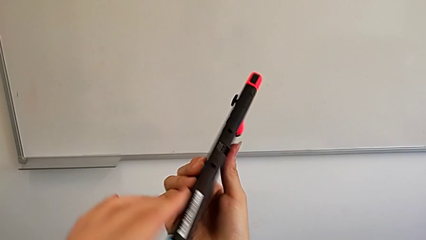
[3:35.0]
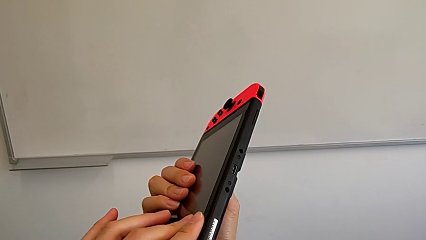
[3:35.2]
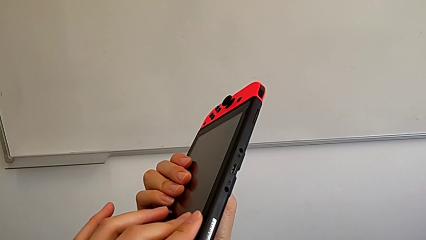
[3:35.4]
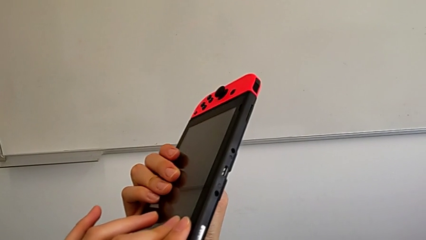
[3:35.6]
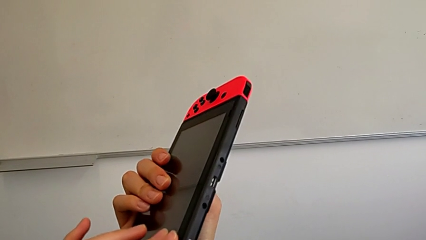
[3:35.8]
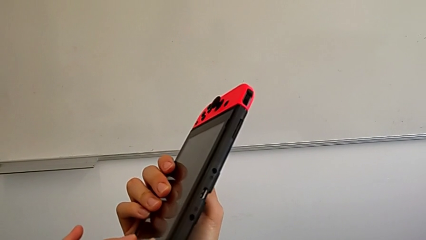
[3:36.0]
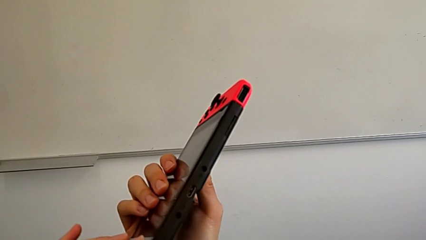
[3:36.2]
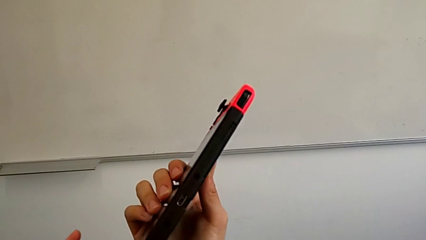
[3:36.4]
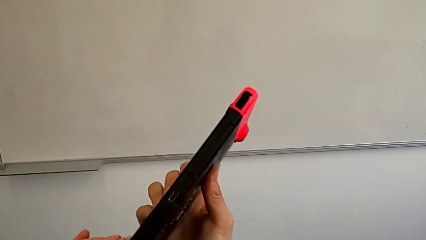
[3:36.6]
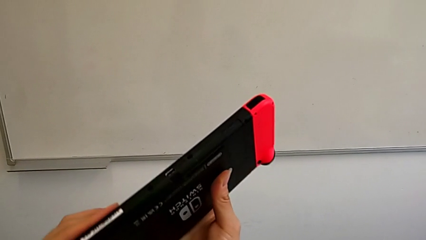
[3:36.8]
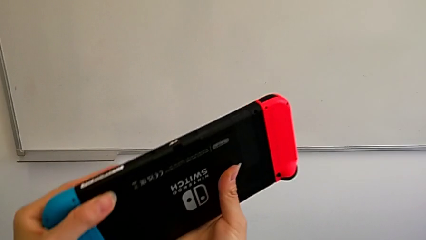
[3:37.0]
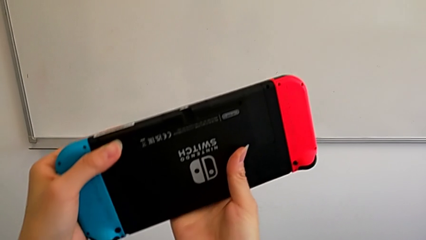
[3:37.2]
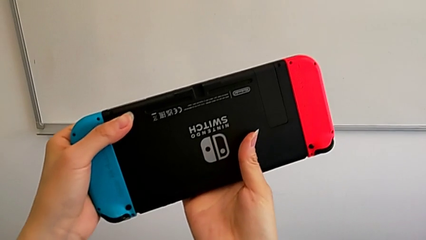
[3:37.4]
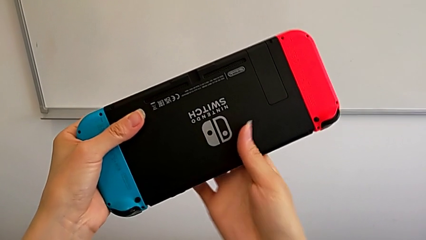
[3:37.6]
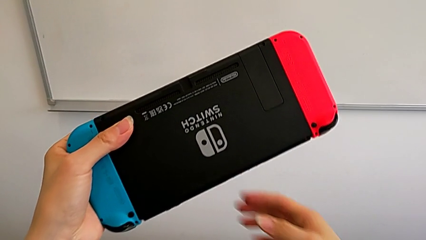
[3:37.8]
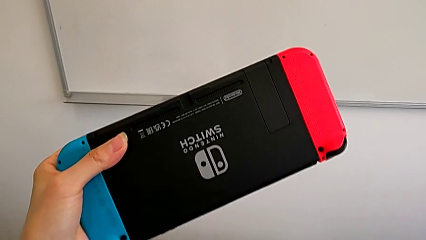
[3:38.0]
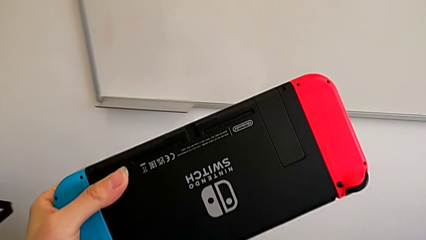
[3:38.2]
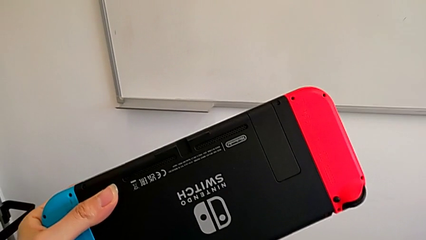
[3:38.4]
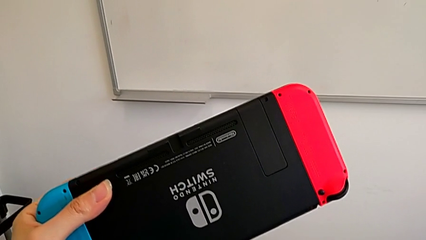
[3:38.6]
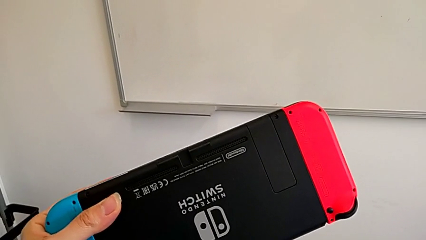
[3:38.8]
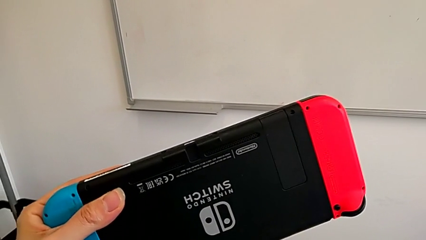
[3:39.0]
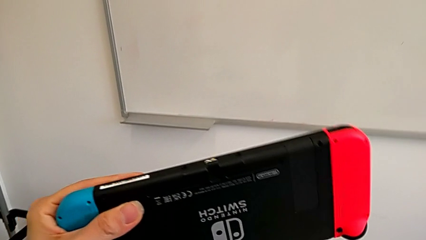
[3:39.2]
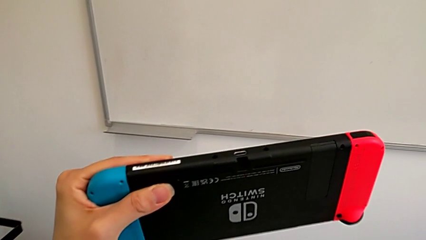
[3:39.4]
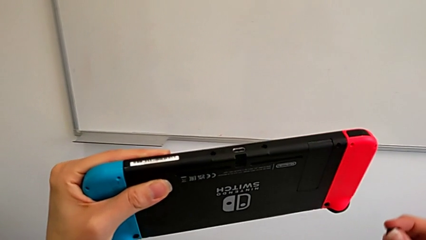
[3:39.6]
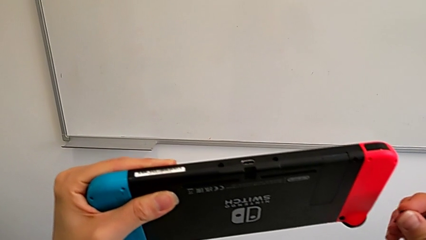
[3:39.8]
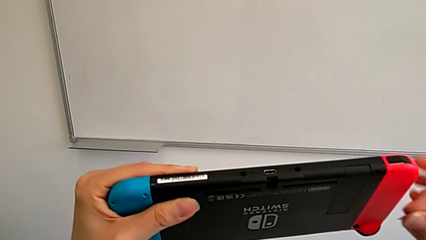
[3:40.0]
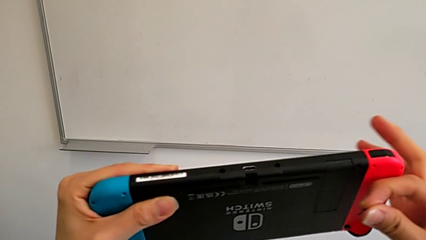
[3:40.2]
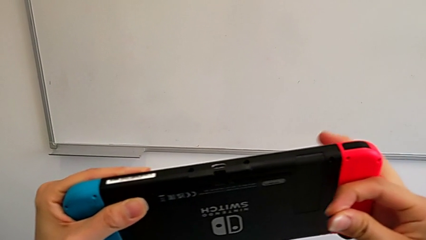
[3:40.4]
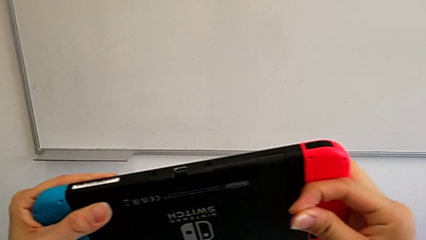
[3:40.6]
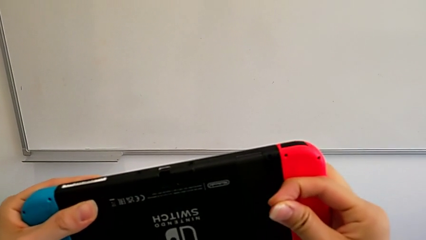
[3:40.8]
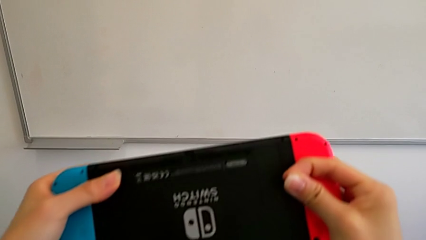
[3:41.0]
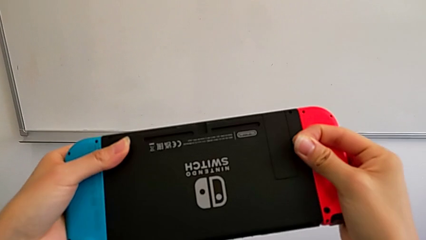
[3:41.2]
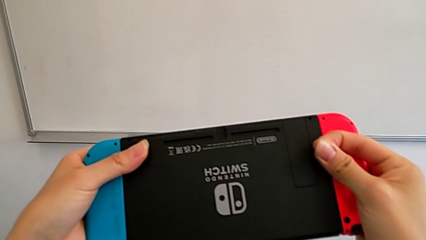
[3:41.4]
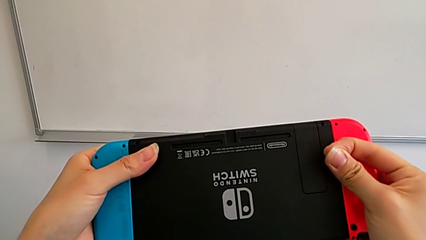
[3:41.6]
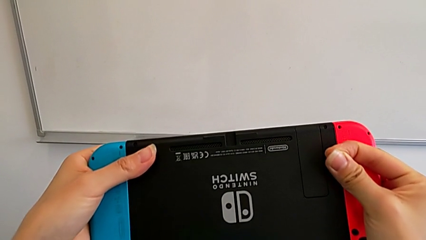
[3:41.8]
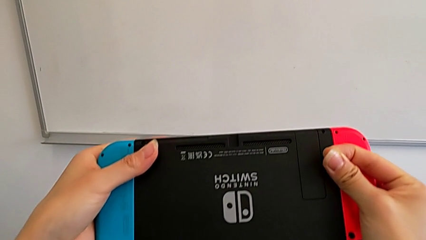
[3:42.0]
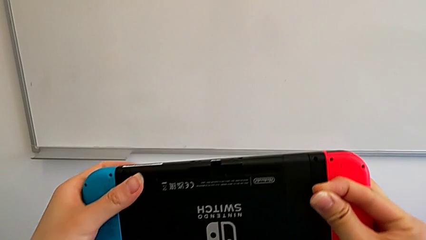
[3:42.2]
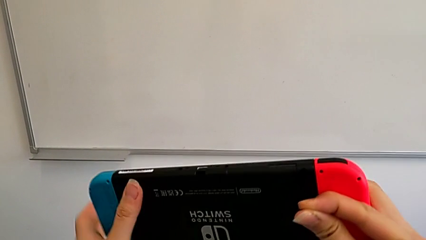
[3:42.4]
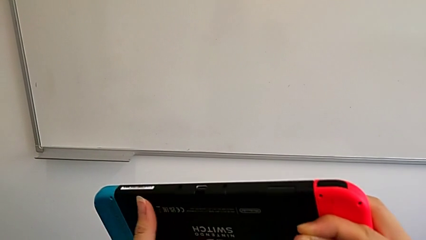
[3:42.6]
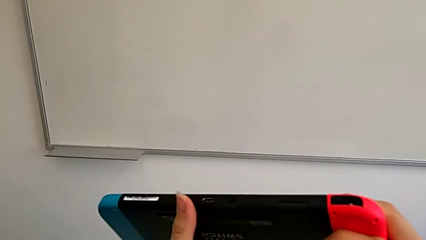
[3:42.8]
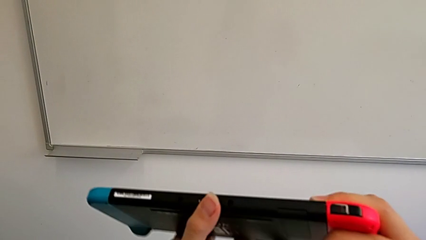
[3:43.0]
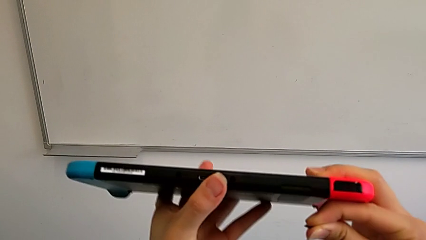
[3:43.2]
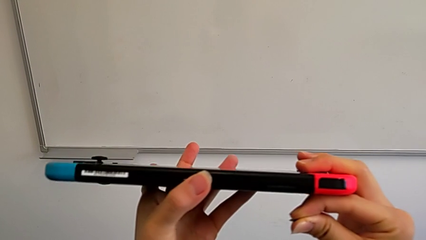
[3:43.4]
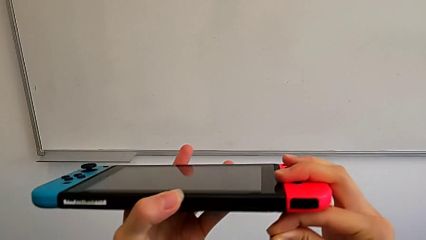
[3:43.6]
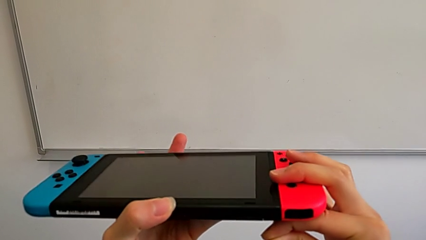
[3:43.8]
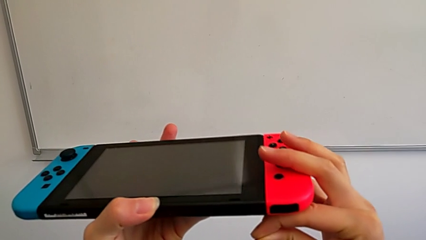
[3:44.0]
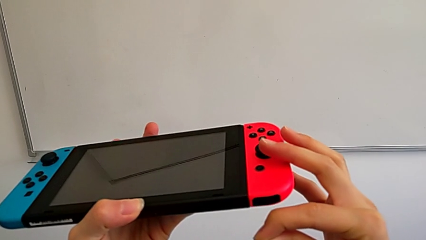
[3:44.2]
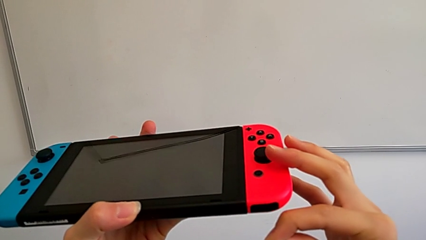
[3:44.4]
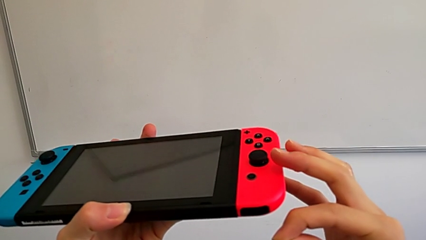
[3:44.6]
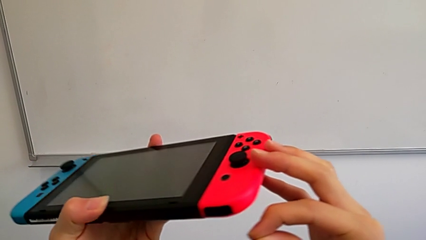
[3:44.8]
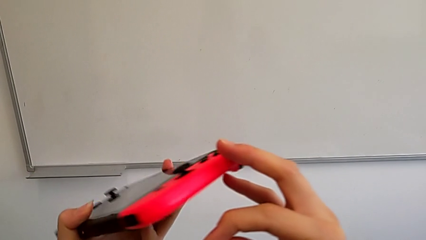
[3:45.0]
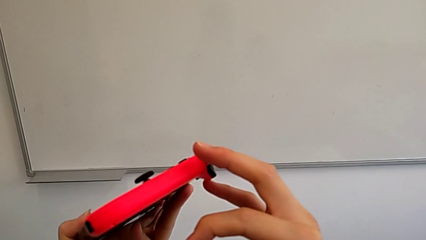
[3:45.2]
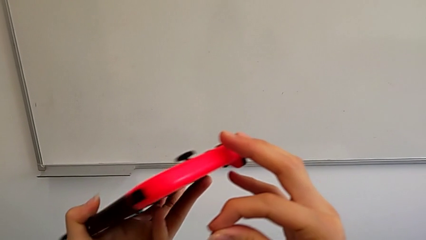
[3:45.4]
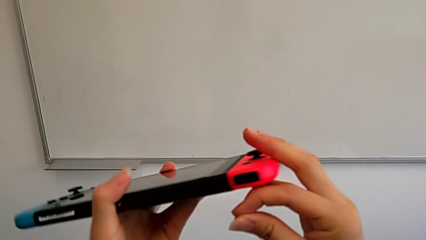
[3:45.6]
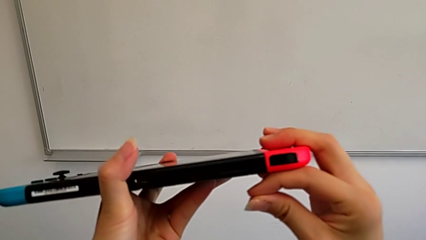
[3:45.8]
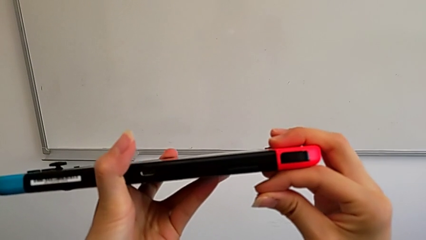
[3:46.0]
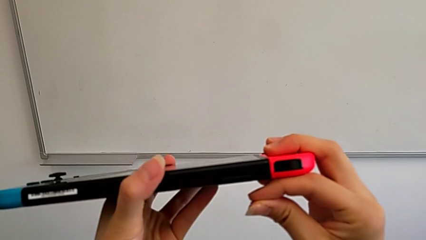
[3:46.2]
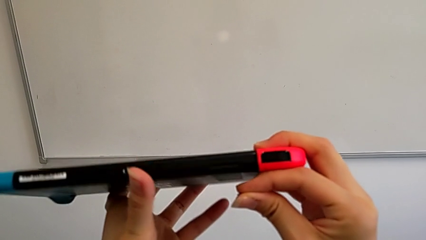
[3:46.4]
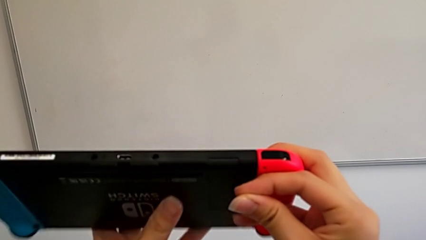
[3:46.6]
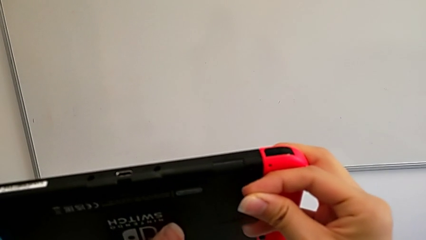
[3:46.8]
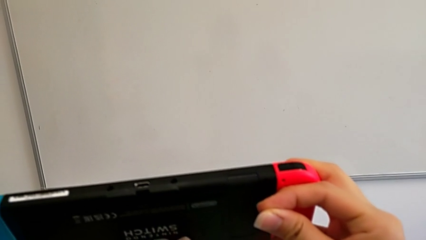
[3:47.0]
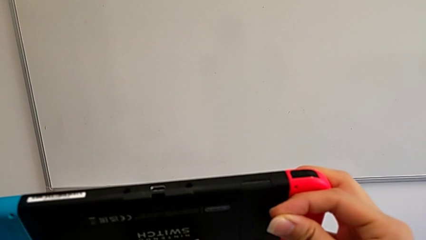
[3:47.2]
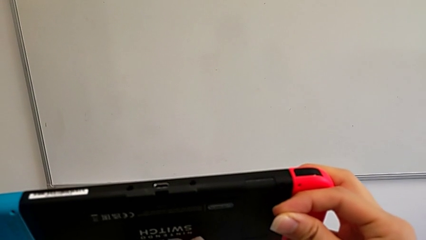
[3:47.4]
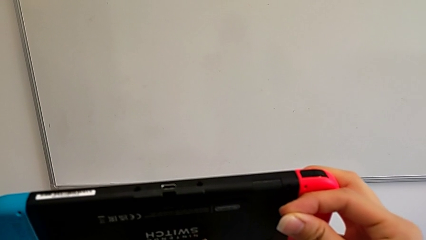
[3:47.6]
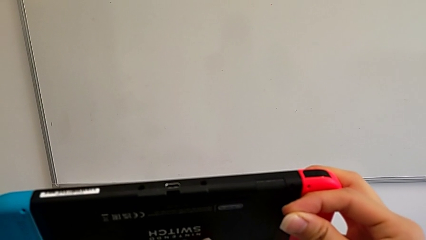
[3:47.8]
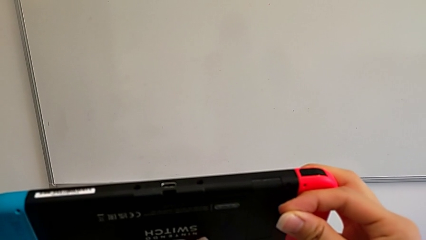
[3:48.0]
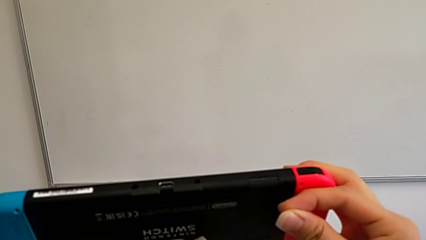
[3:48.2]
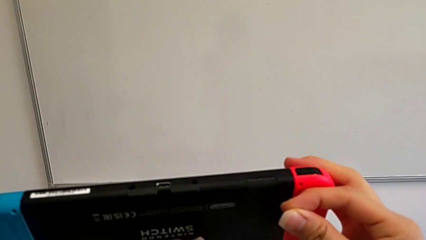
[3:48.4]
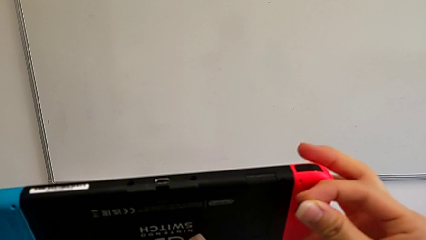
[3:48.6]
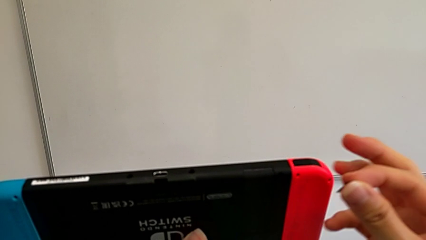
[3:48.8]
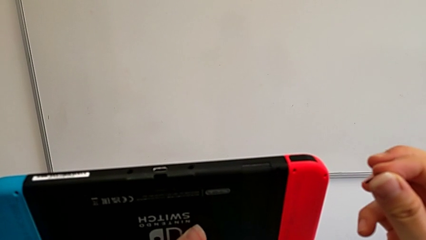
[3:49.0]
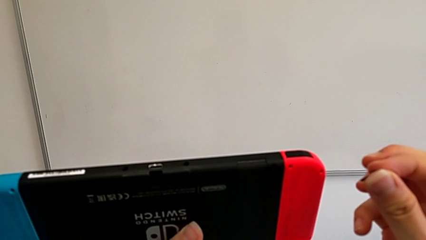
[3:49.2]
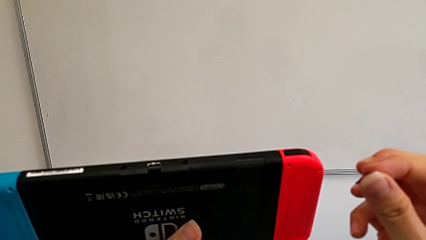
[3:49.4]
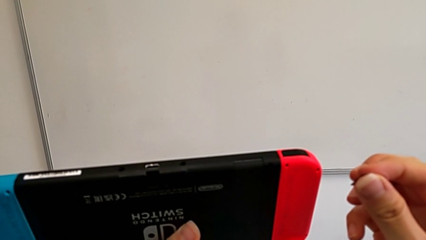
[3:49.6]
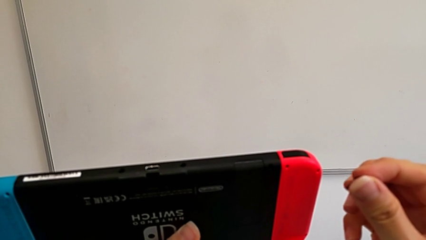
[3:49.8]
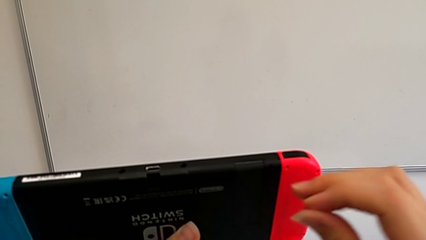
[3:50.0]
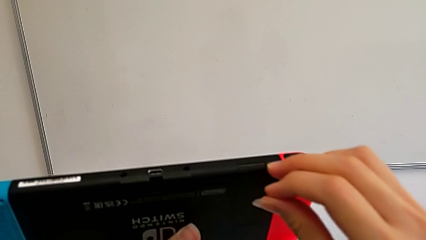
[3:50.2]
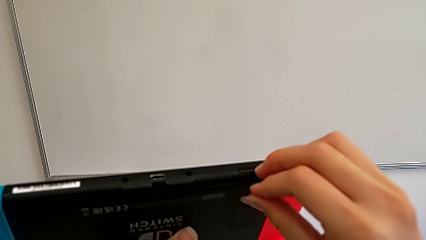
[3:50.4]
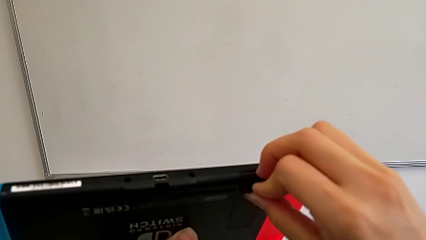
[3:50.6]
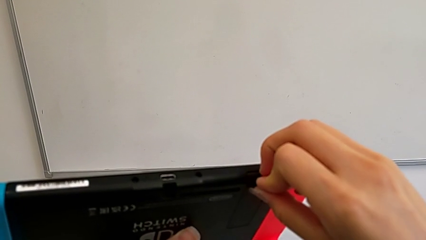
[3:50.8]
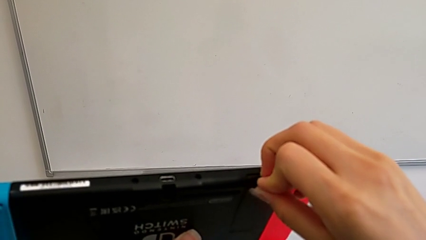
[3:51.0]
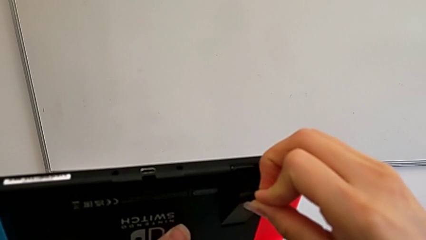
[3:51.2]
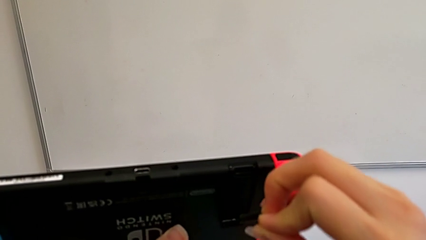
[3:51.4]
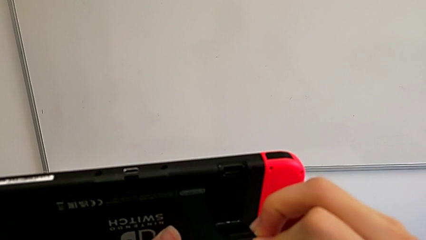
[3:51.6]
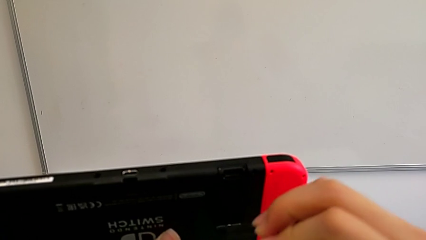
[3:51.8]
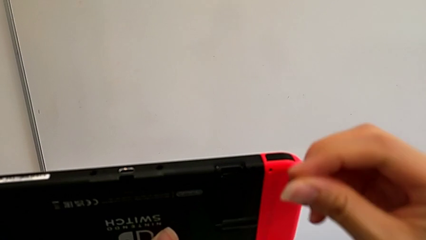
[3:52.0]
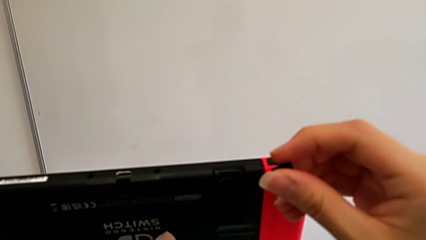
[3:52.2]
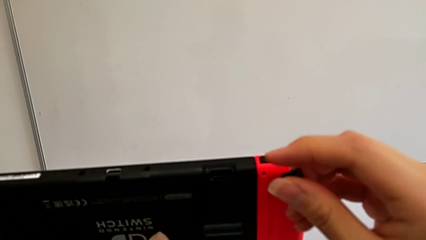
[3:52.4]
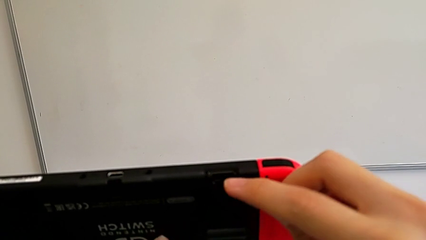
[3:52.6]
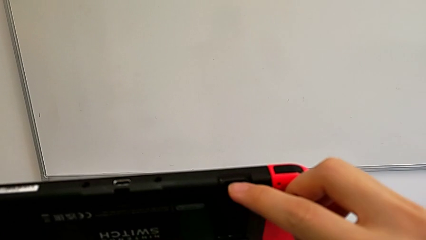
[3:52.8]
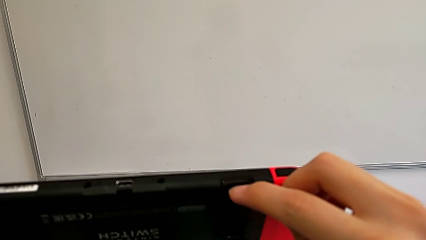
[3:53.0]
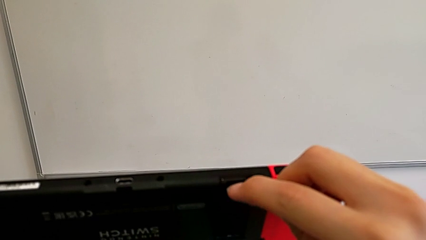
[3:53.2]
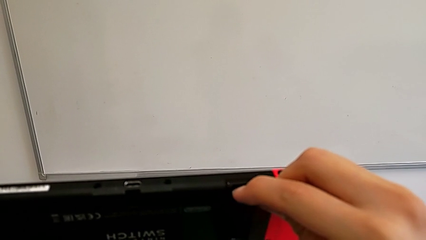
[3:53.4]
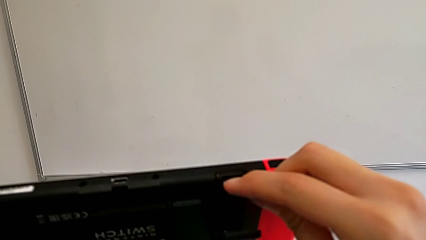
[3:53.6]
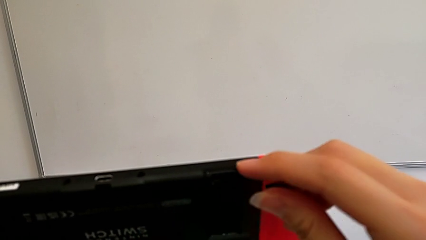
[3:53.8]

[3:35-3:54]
The camera wearer is exchanging their SD card for the Nintendo Switch's. They inspect the Nintendo Switch and open the kickstand.
